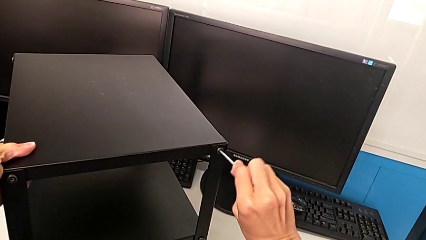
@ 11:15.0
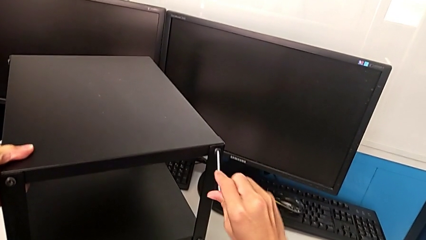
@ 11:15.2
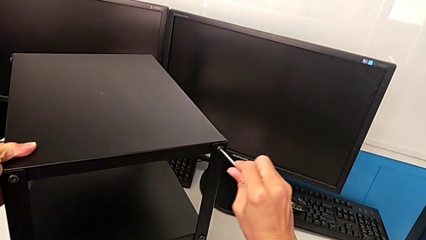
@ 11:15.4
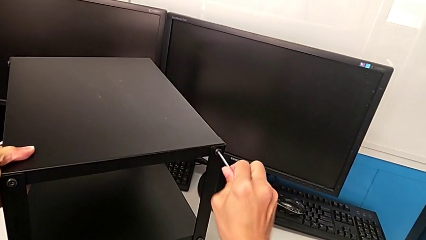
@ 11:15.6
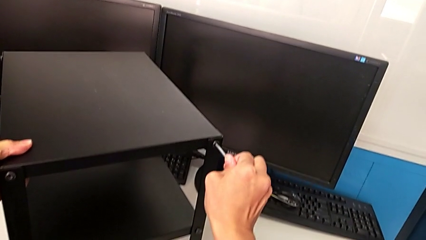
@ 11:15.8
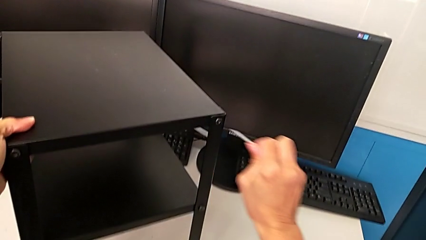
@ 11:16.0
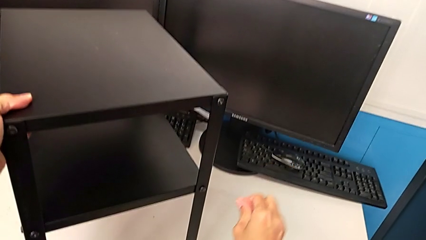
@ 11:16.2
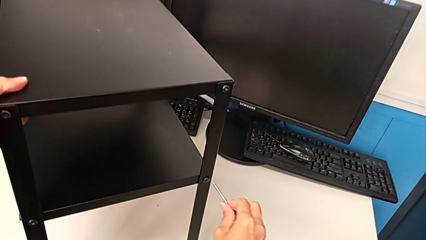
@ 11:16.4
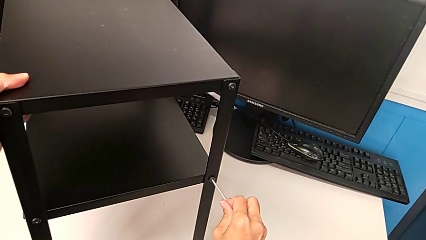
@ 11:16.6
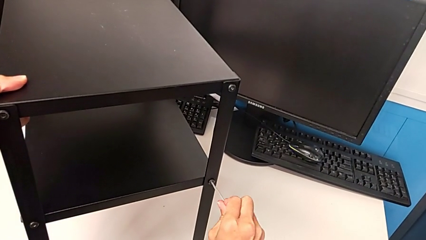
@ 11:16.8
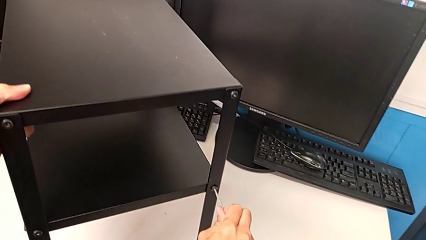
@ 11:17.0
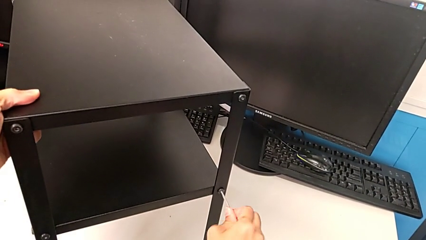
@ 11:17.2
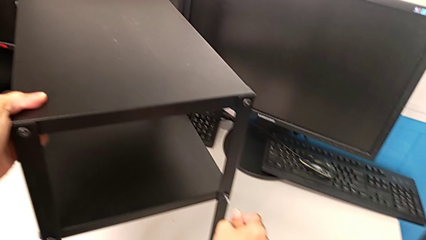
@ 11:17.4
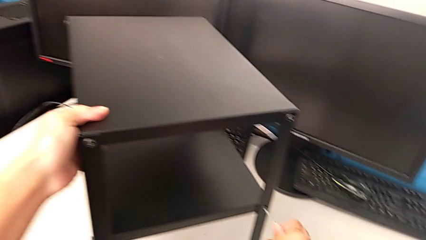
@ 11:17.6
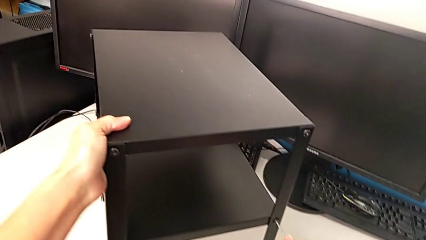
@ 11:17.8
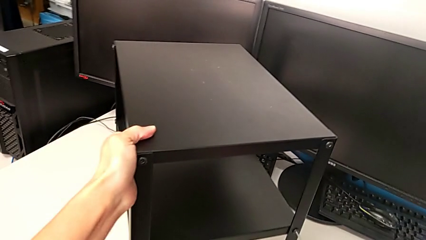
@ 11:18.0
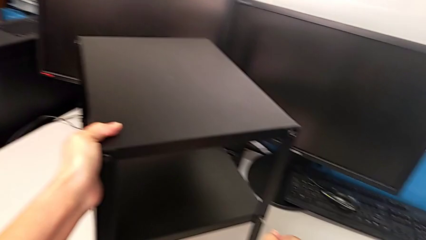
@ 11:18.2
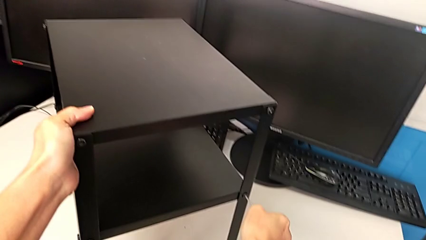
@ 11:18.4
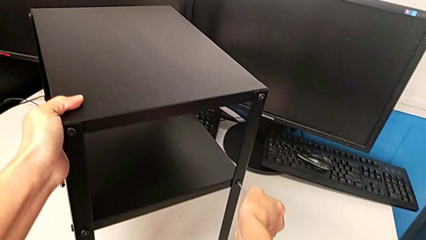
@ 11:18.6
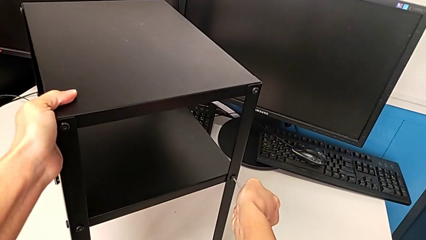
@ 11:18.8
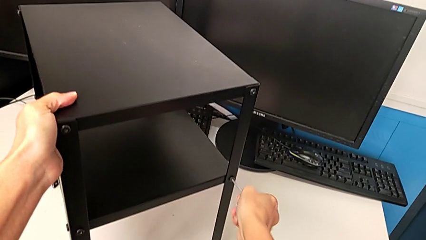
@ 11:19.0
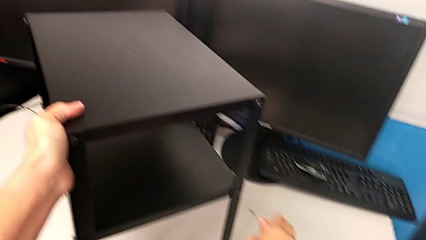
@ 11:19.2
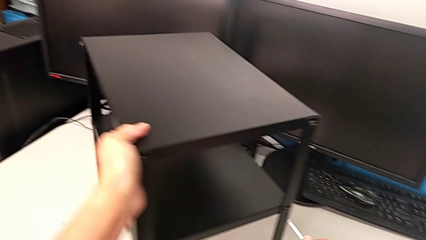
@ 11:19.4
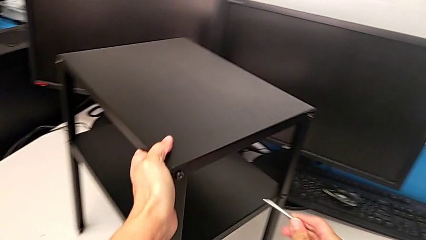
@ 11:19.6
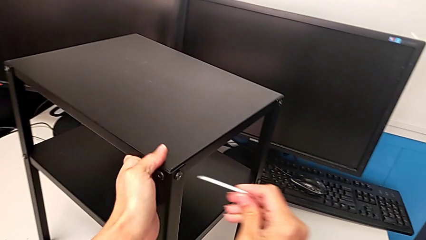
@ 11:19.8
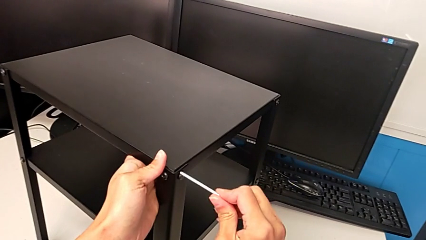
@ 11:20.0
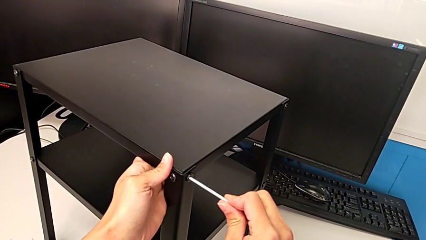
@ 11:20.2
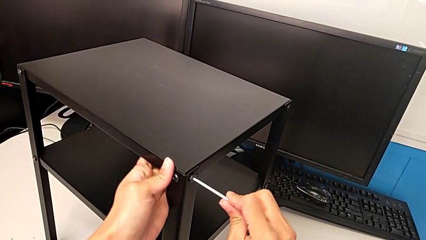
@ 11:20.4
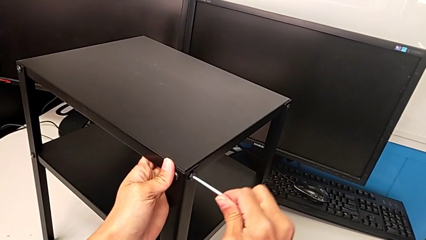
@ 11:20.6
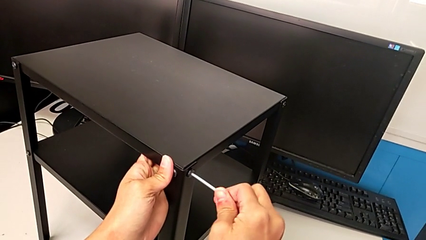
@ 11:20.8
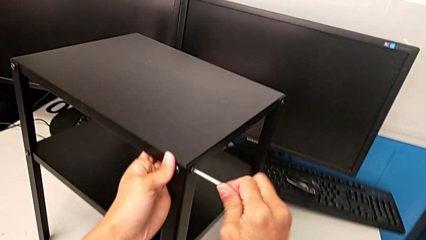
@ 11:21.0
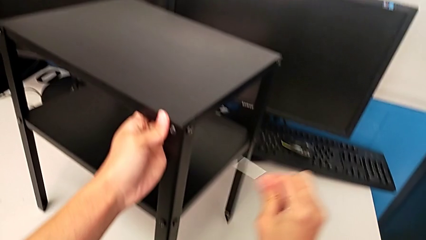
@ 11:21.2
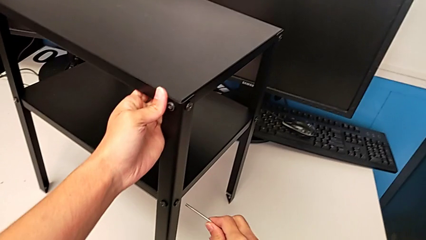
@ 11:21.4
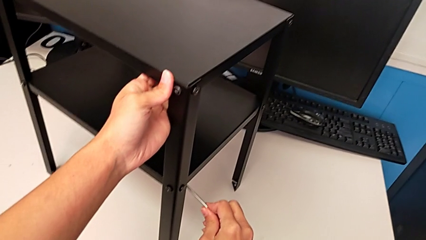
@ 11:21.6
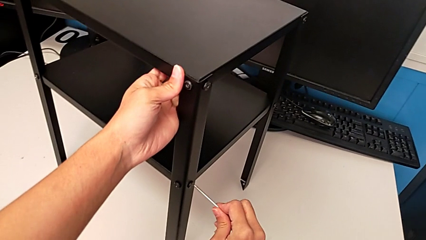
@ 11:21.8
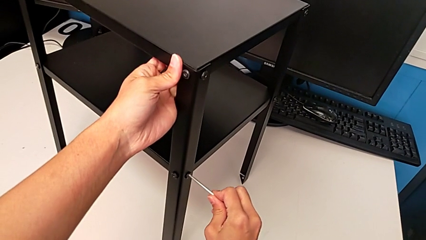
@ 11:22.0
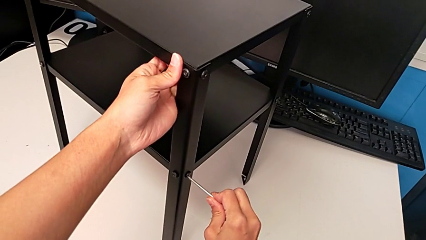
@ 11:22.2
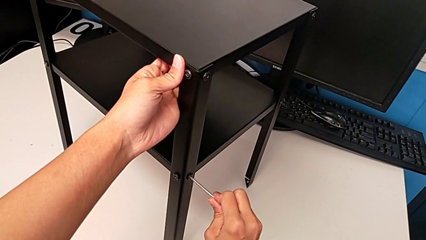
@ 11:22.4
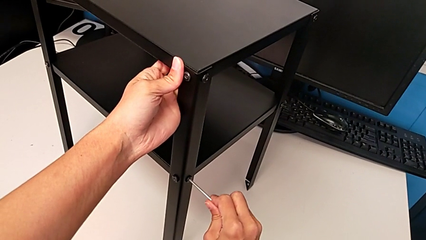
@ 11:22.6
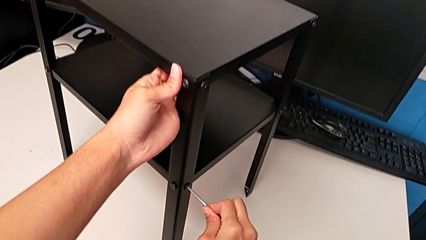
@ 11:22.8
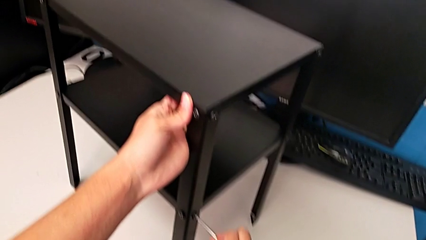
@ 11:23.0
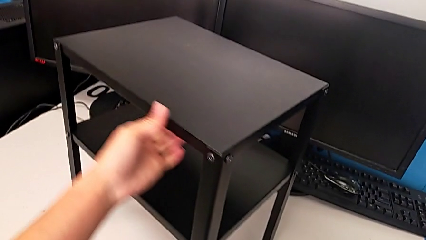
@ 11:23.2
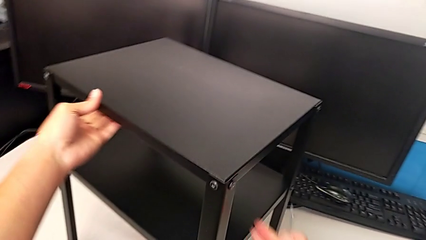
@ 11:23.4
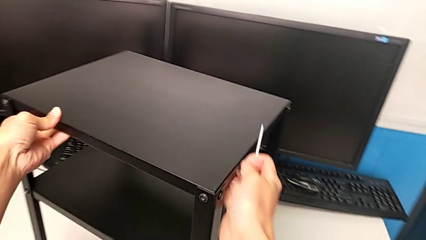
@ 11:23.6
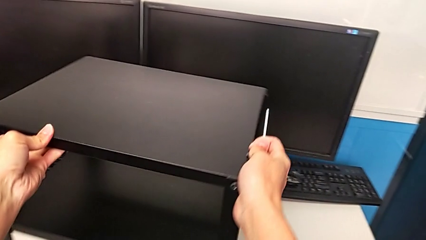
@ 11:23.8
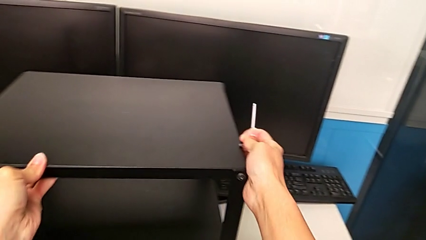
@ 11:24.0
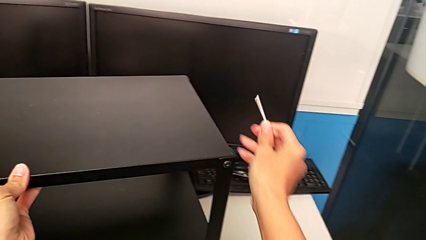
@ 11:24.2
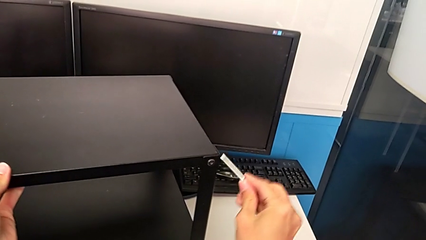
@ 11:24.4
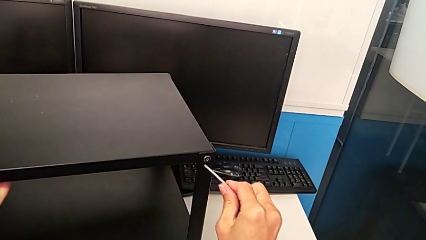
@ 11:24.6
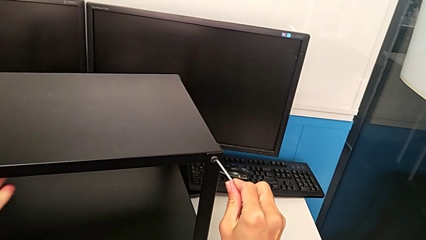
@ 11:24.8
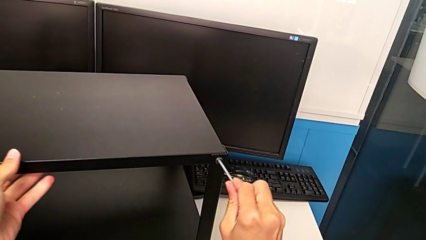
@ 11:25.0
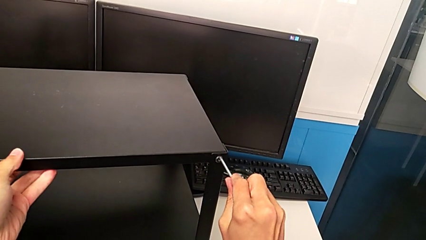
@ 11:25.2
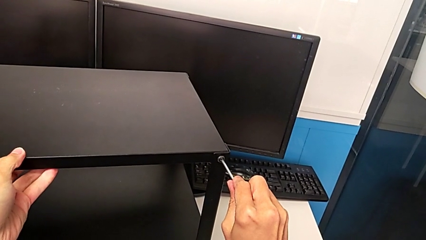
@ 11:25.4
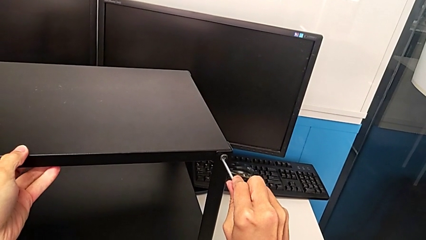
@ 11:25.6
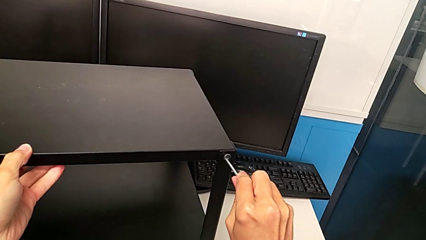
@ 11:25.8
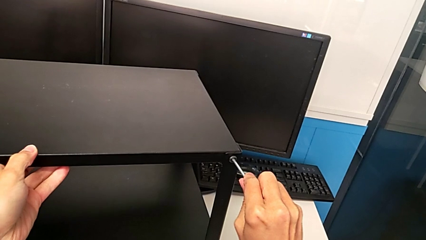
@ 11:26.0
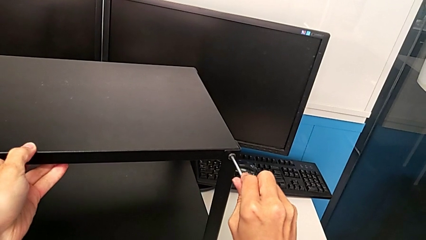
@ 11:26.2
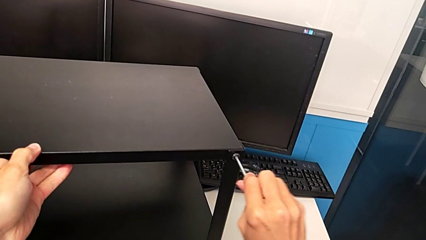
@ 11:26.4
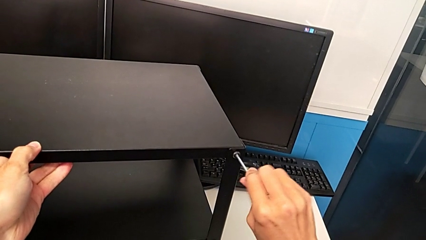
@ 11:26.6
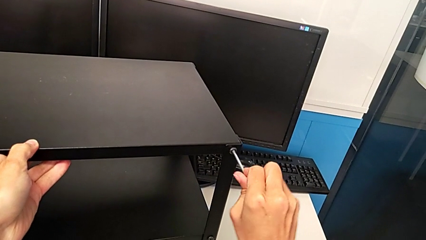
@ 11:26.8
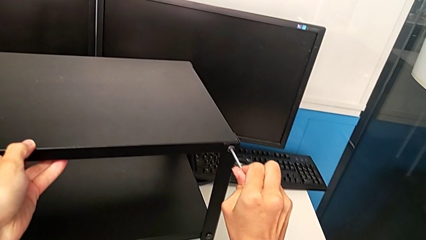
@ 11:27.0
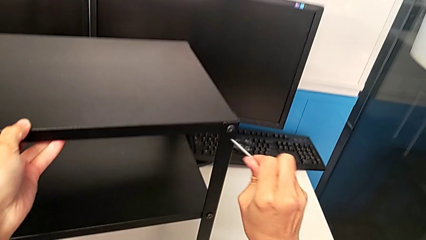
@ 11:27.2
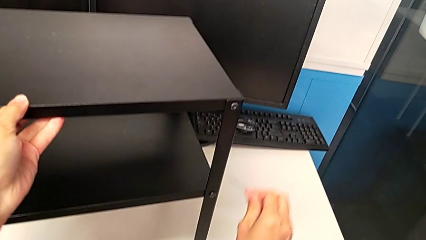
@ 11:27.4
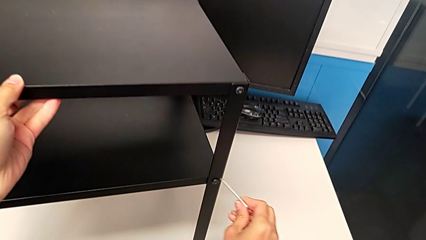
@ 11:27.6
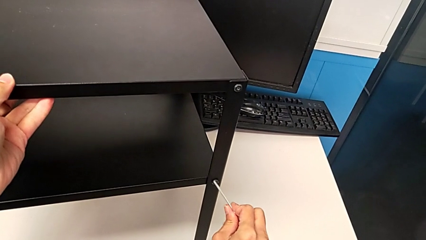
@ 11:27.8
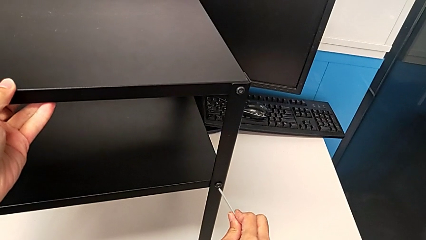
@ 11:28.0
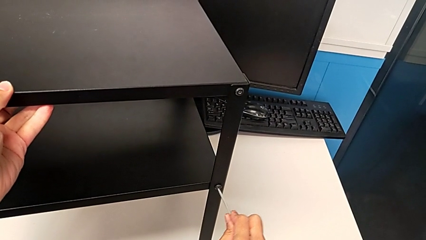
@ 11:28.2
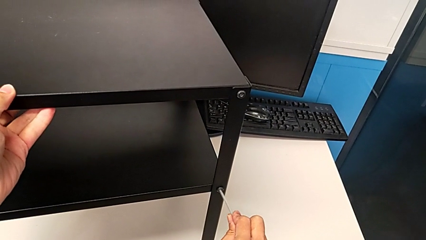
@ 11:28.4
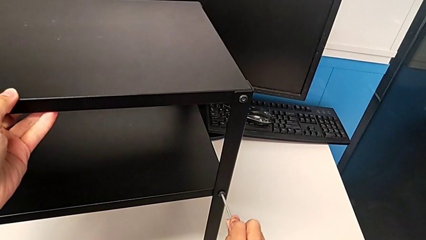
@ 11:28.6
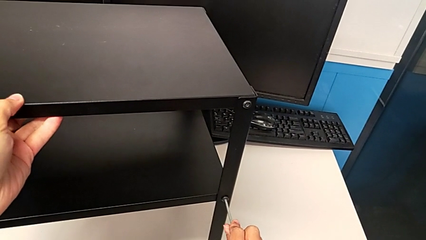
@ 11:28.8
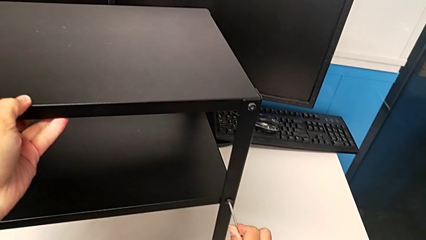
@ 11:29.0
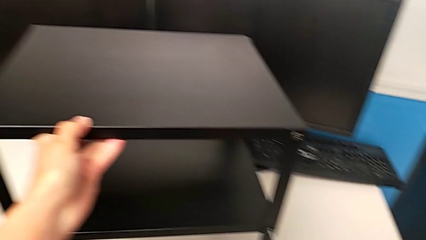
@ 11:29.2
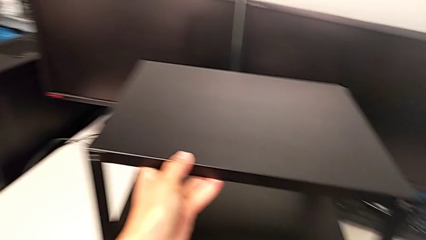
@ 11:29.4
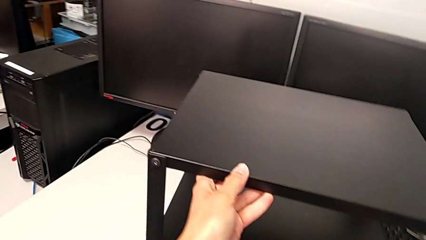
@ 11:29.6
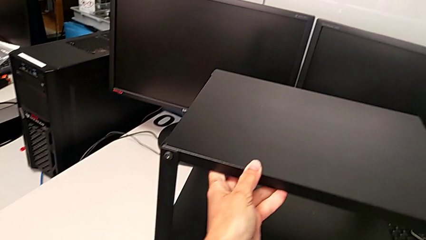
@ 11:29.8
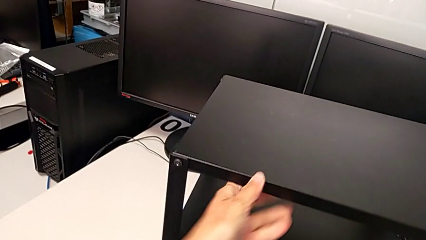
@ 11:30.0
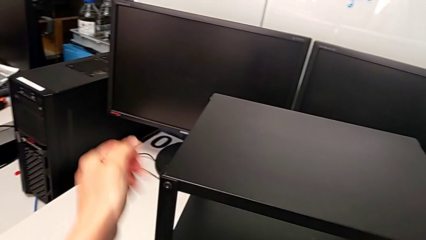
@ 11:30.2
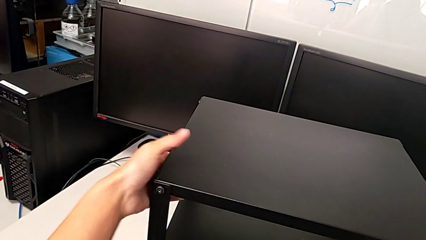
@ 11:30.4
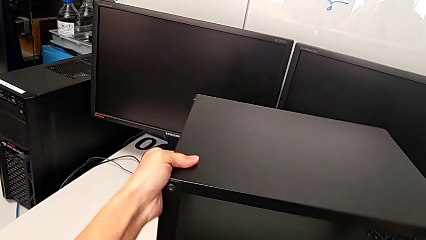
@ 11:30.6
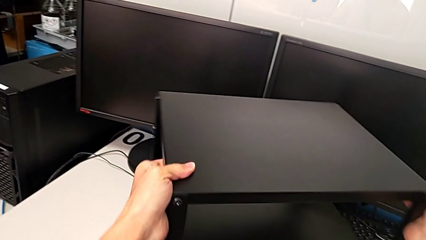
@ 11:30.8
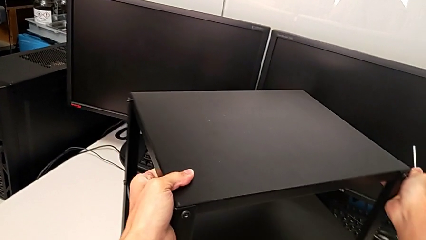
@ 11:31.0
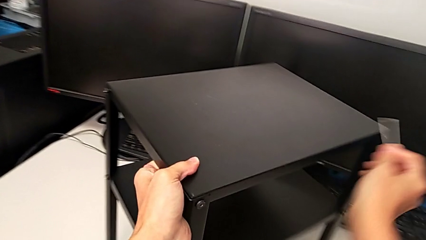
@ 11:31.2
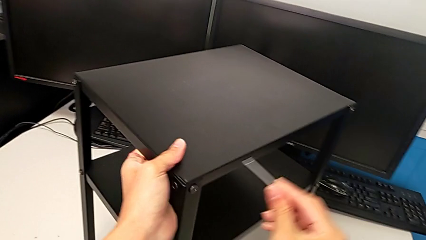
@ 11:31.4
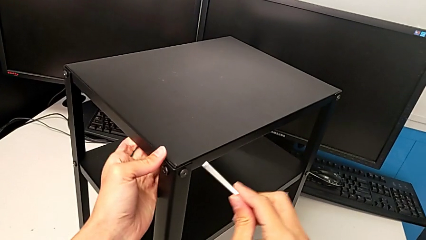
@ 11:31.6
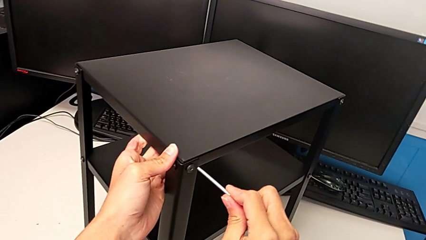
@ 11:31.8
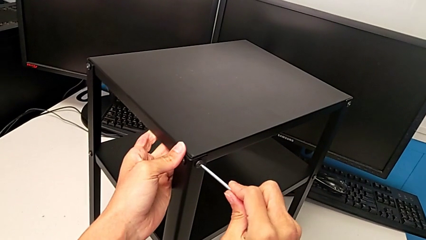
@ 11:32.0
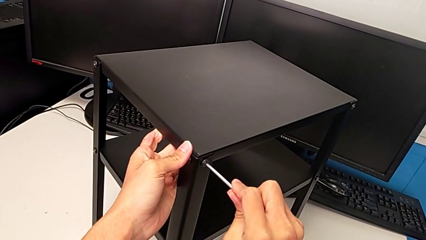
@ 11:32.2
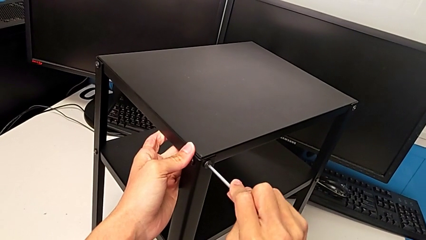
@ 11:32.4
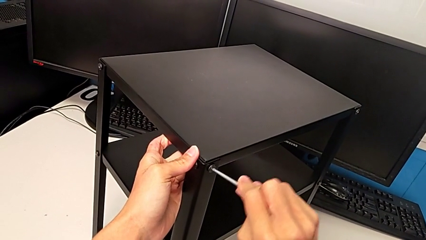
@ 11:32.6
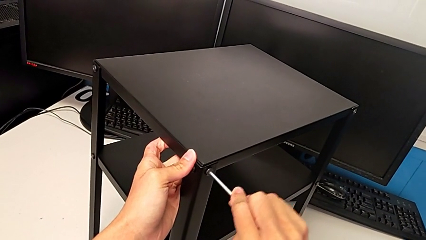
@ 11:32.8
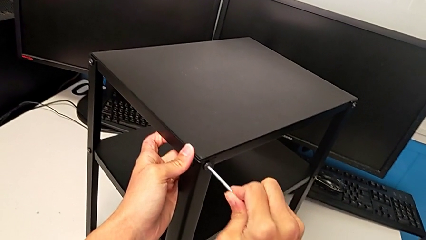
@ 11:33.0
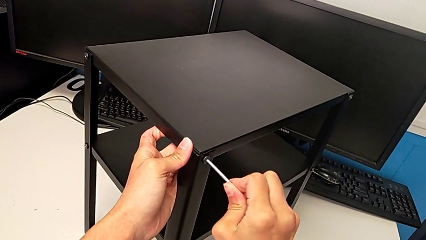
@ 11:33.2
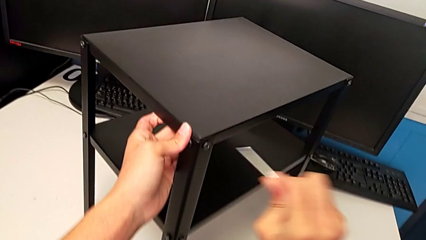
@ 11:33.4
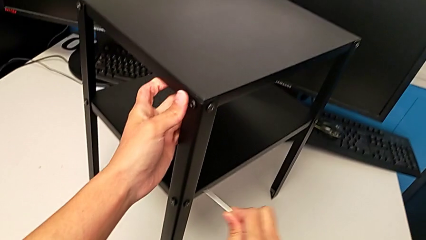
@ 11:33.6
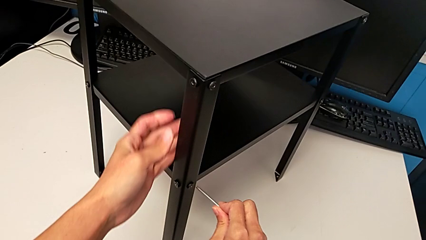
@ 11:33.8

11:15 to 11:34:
The camera wearer is inspecting all the screws regularly. They screw the hex socket head, withdraw the Allen wrench, insert it, screw the hex socket head, withdraw the Allen wrench, insert it, screw the hex socket head, insert the Allen wrench, screw the hex socket head, withdraw the Allen wrench and rotate the nightstand. They insert the Allen wrench, screw the hex socket head, withdraw the Allen wrench, insert it, screw the hex socket head, rotate the nightstand, insert the Allen wrench and screw the hex socket head.
